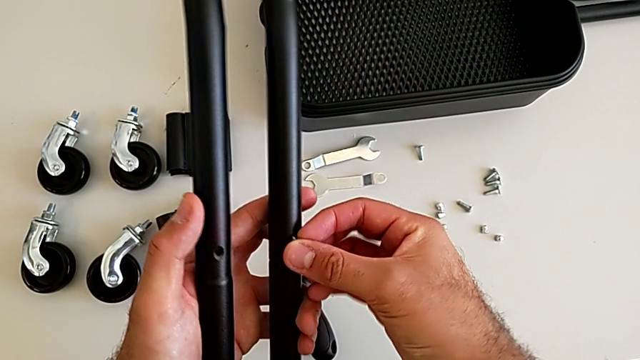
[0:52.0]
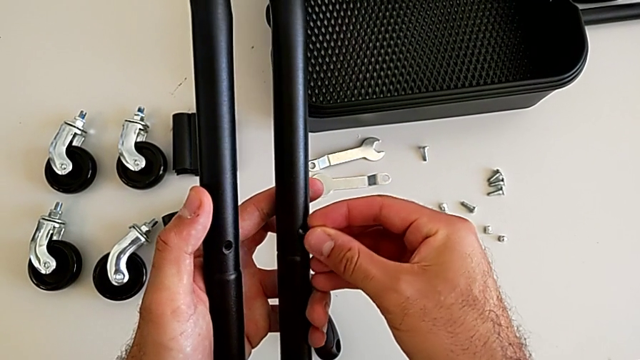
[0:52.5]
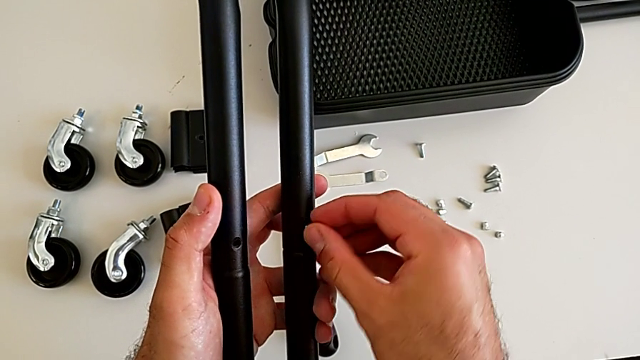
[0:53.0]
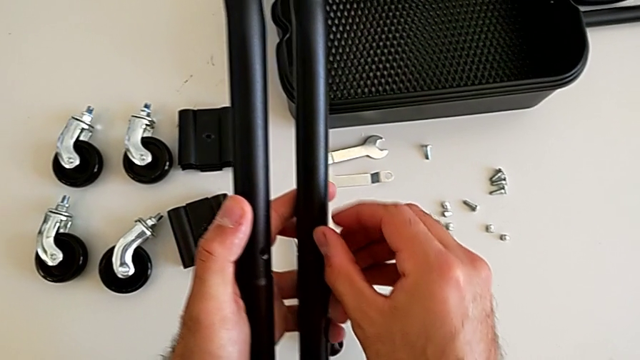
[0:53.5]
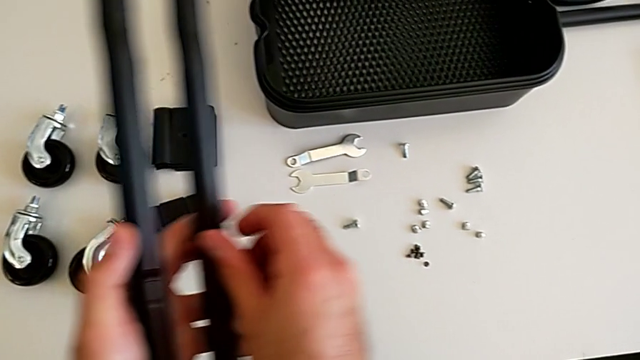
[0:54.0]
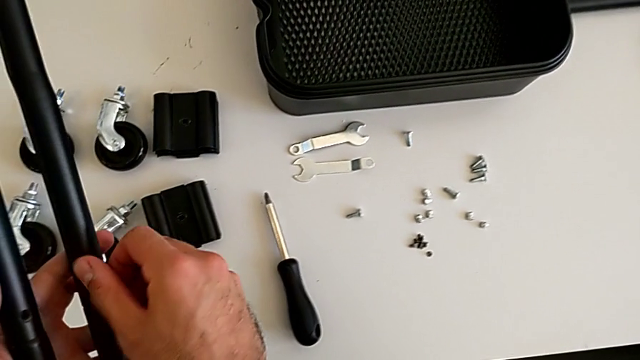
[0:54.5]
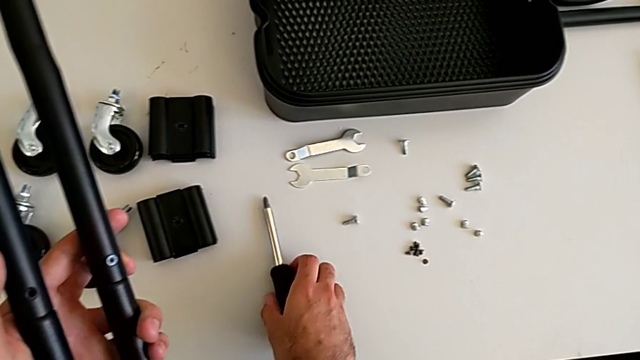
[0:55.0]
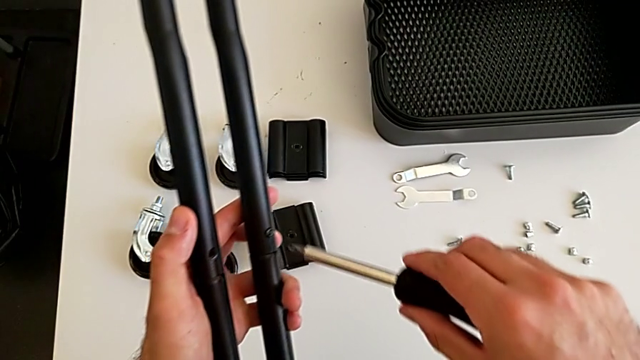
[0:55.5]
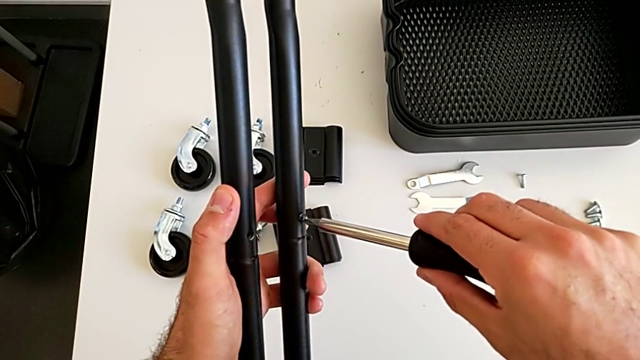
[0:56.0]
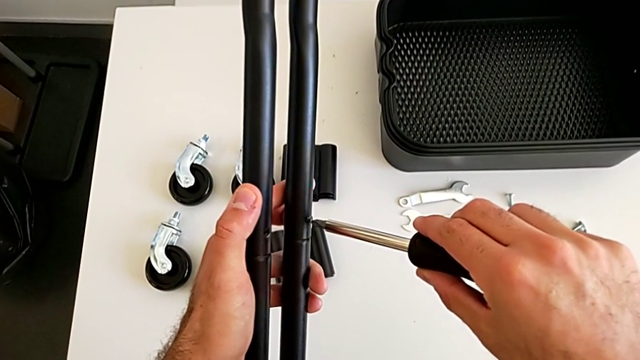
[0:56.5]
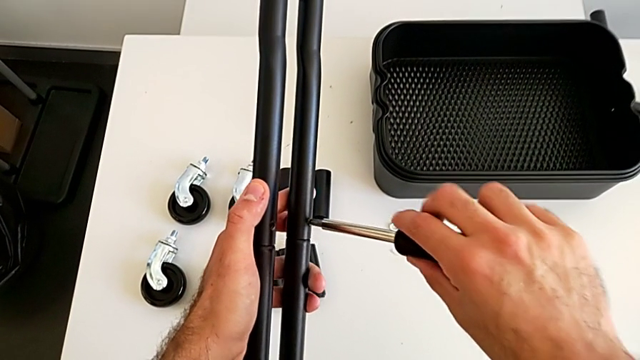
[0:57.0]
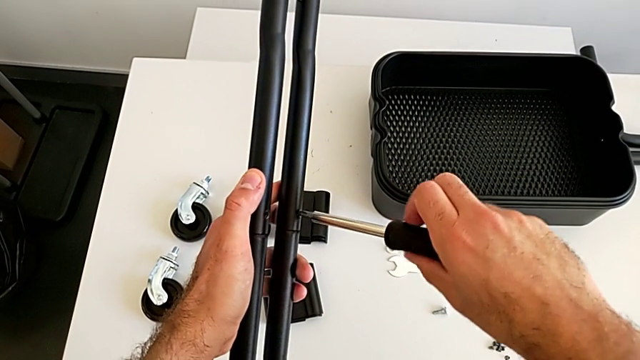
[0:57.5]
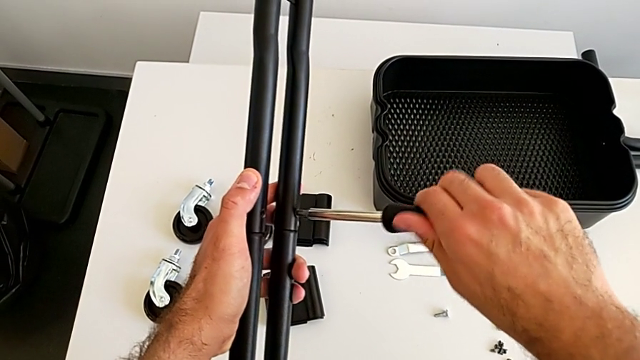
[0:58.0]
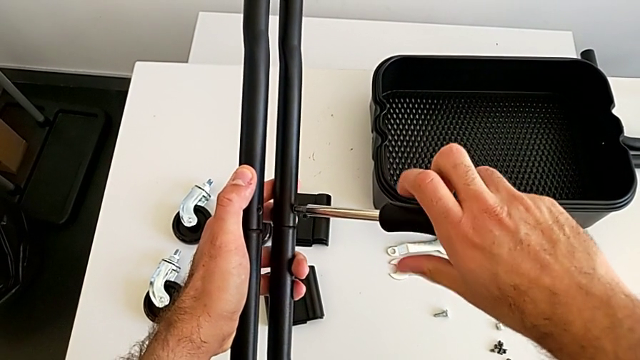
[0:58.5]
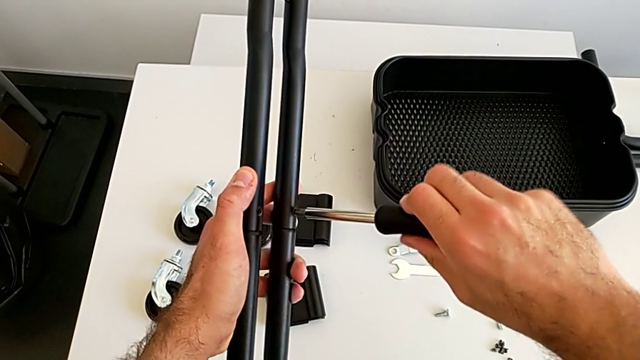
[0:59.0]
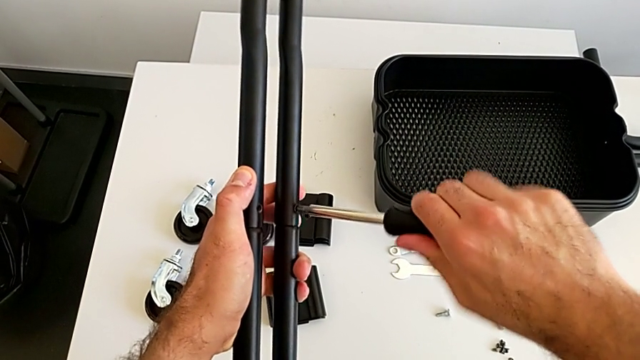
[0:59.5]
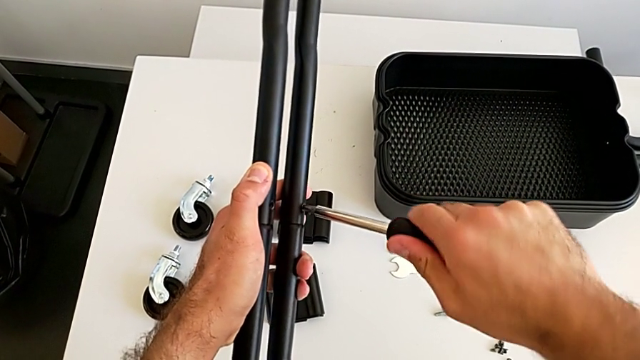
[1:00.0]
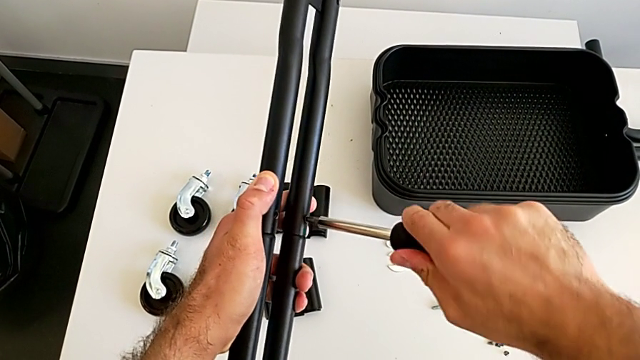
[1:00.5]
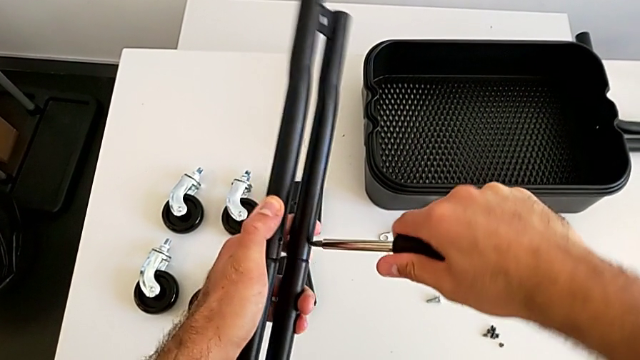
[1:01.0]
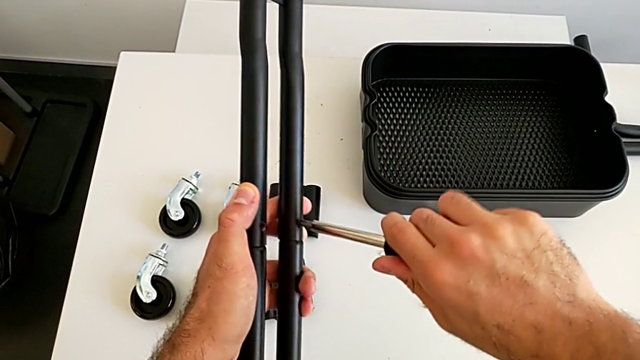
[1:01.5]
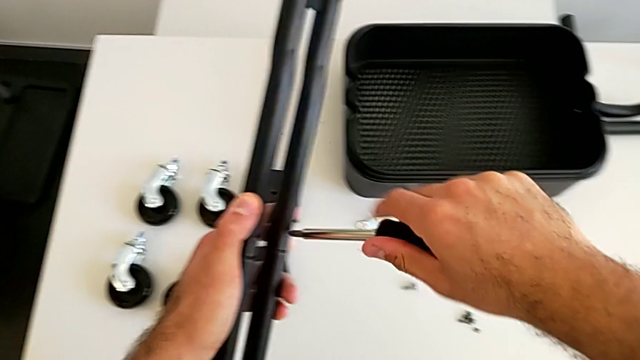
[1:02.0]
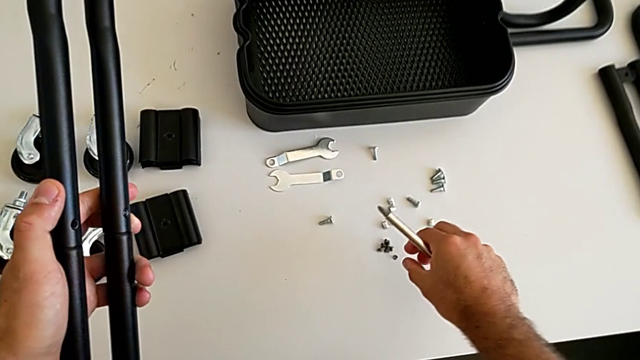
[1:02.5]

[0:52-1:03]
The camera wearer is assembling the first sidebars. They insert the black screw, grab the black screwdriver and rotate it.

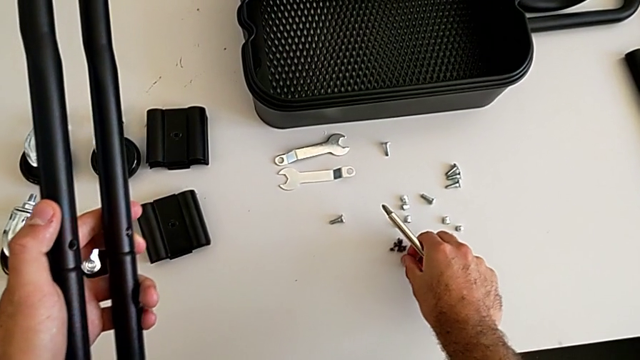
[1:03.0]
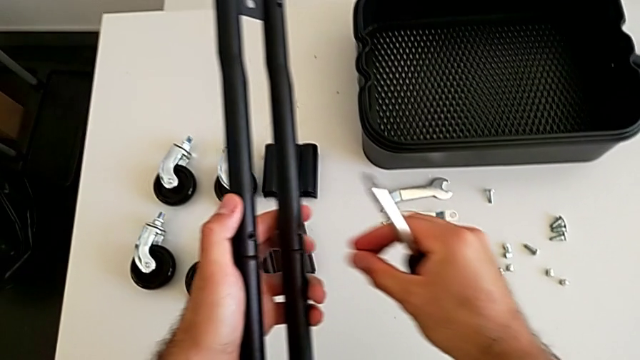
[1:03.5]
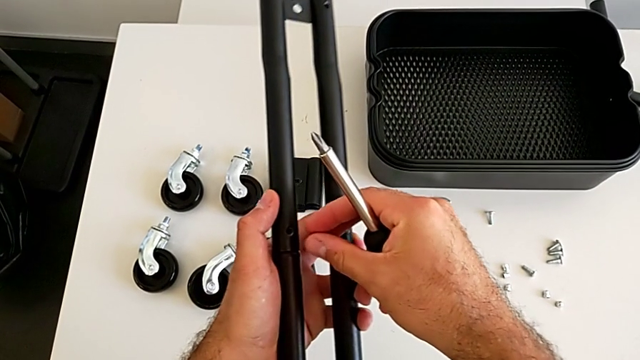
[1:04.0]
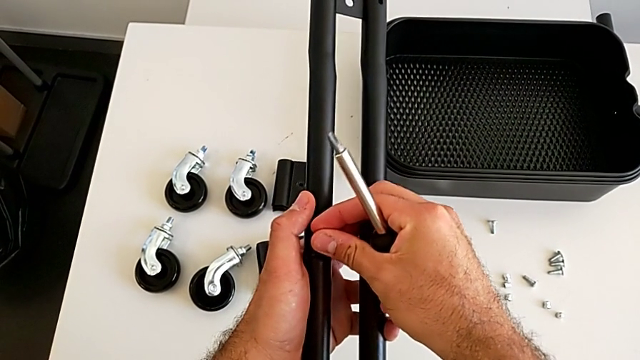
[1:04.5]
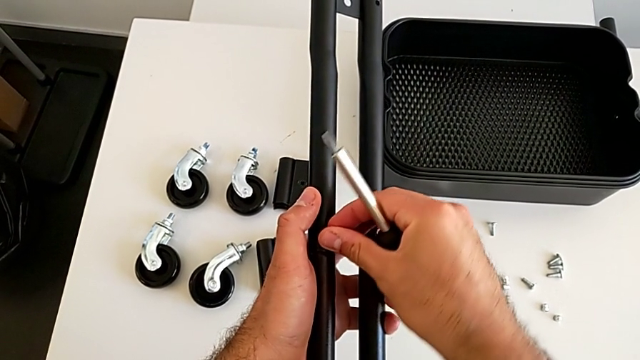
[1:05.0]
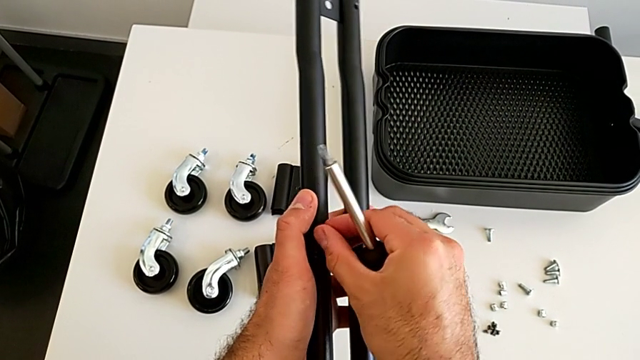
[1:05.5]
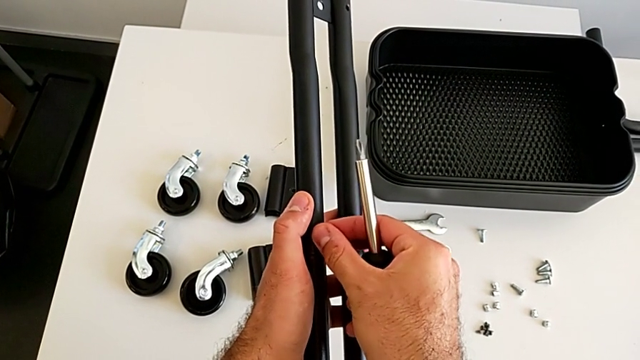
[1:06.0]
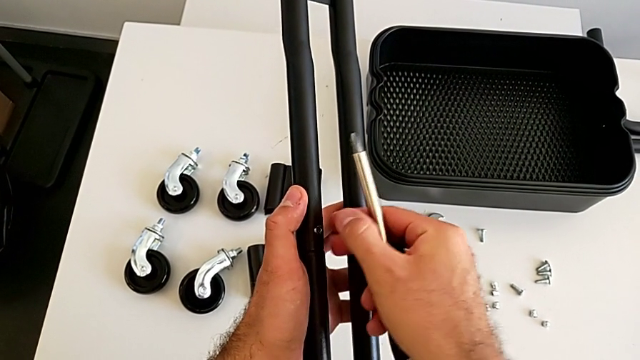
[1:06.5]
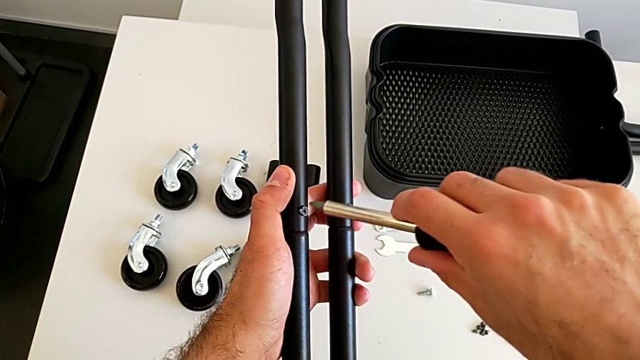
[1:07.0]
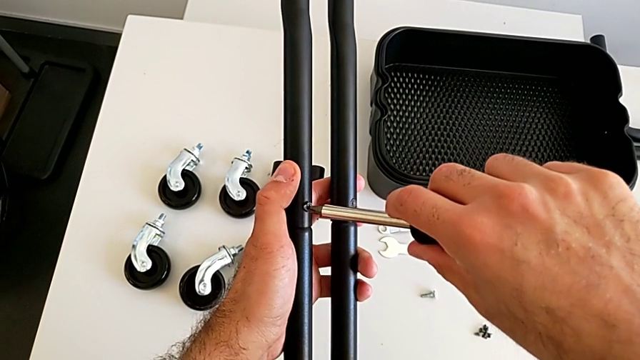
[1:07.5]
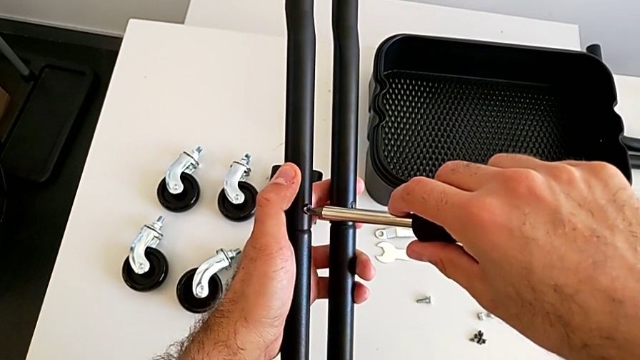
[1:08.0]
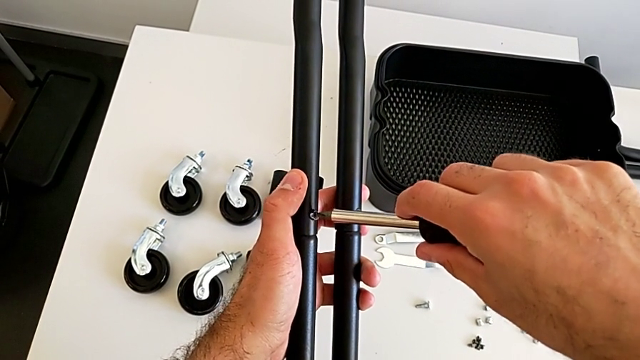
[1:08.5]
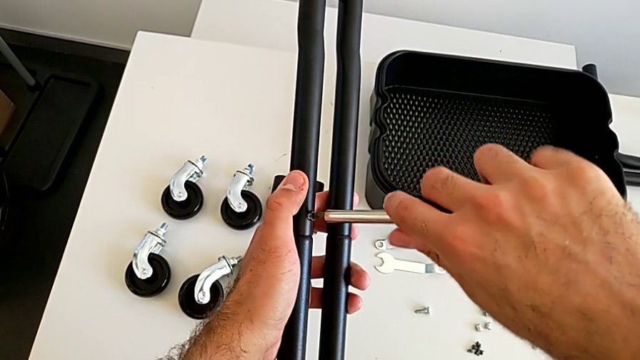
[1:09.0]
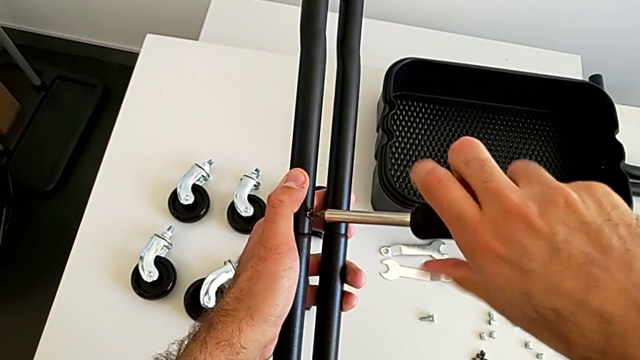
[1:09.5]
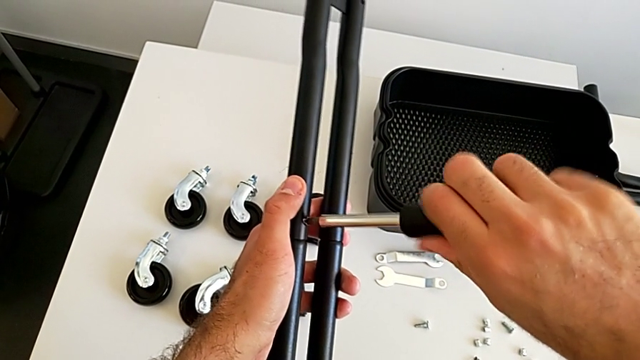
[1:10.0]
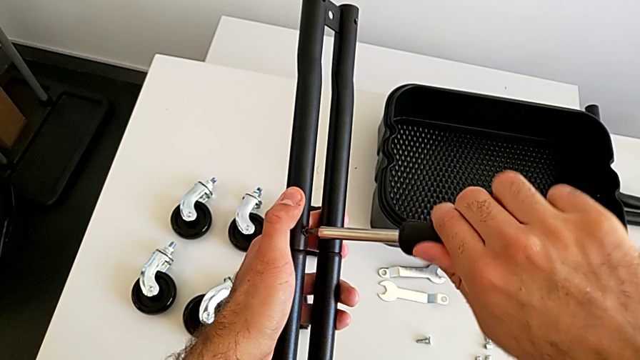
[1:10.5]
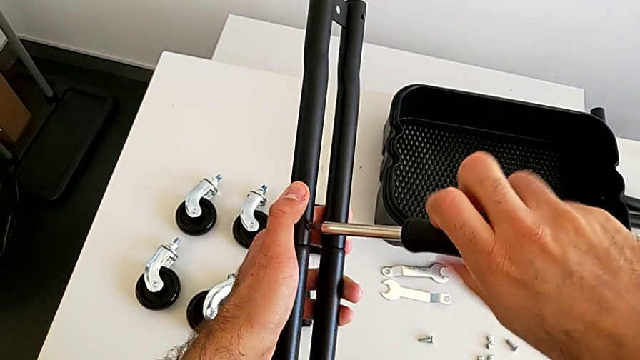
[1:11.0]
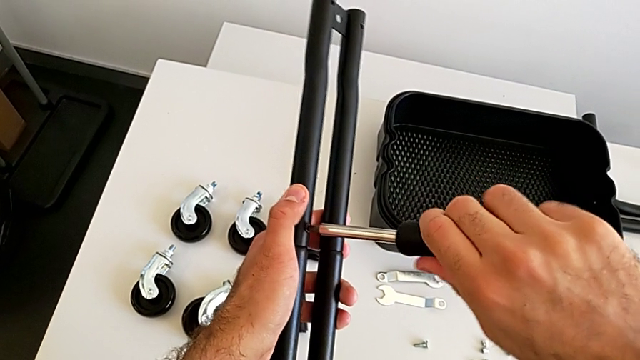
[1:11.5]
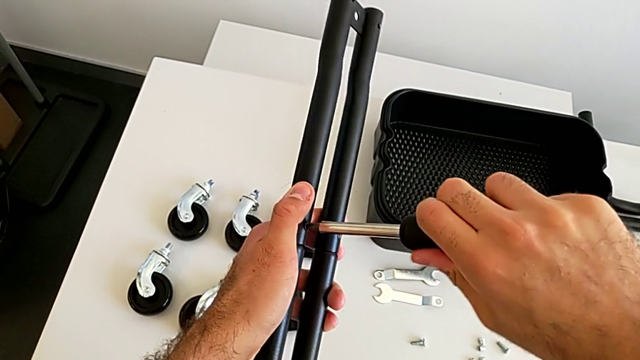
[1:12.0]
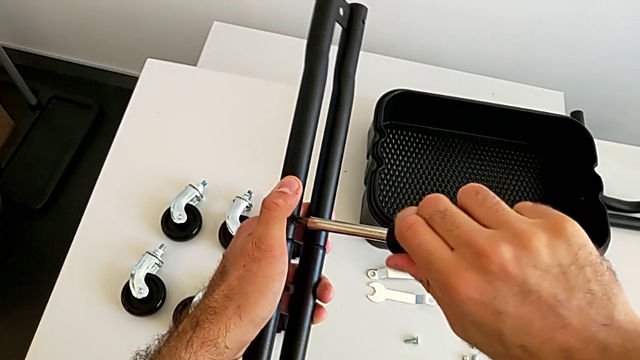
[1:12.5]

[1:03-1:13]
The camera wearer is assembling the first sidebars. They grab the second screw, insert it and begin to rotate the black screwdriver.
